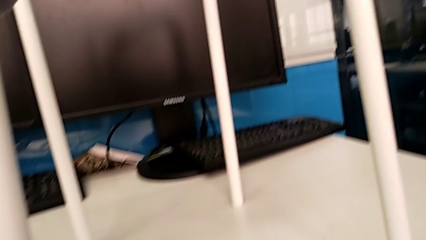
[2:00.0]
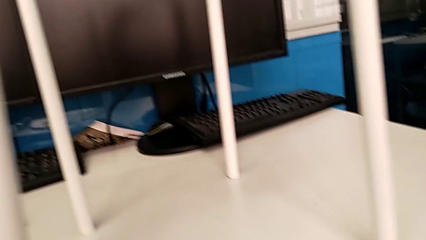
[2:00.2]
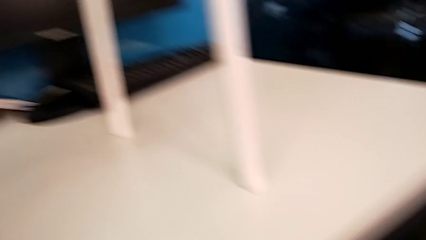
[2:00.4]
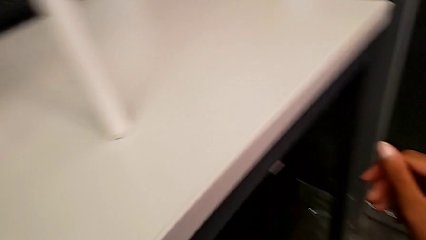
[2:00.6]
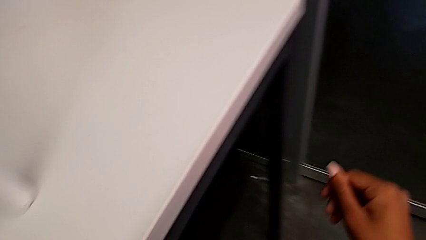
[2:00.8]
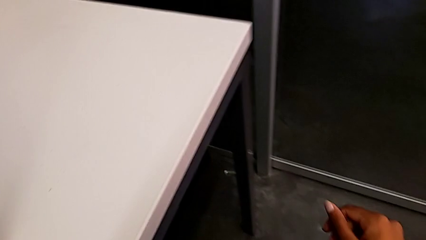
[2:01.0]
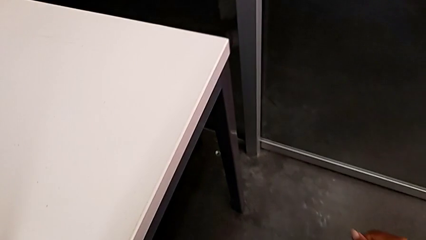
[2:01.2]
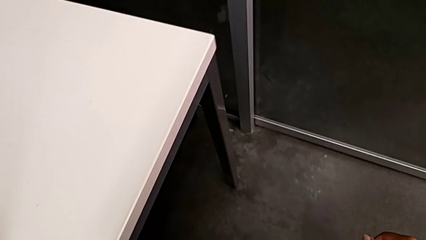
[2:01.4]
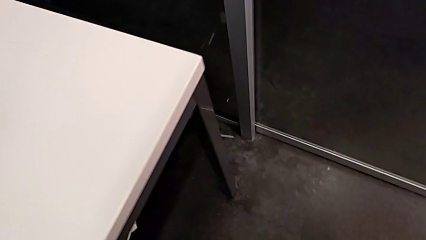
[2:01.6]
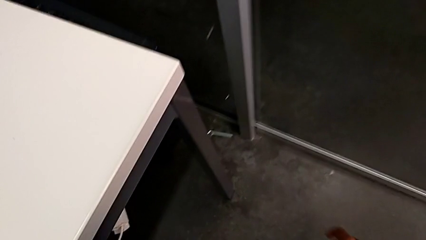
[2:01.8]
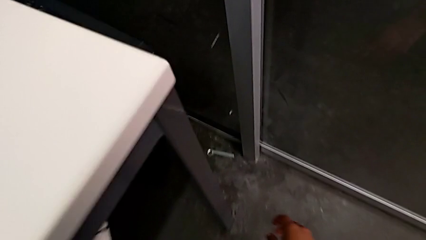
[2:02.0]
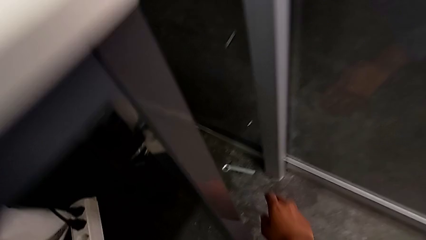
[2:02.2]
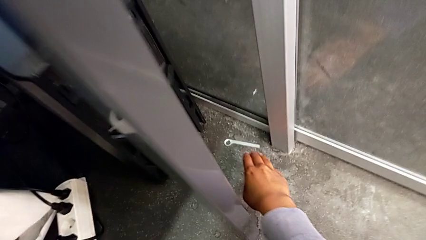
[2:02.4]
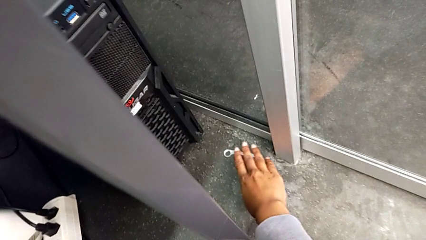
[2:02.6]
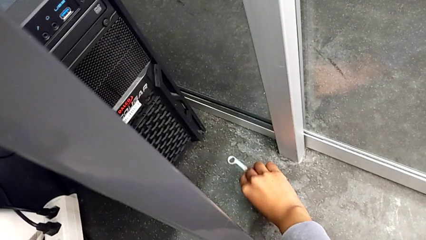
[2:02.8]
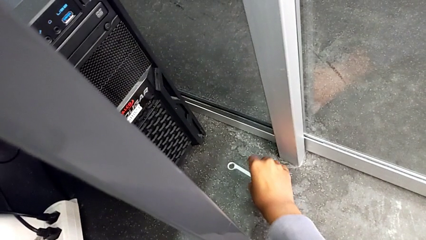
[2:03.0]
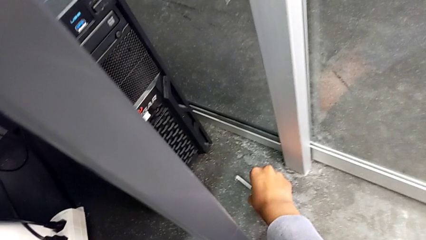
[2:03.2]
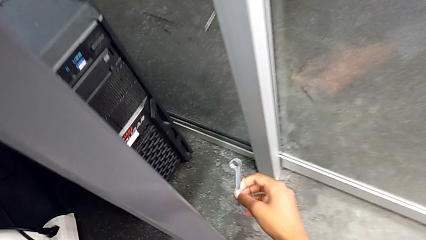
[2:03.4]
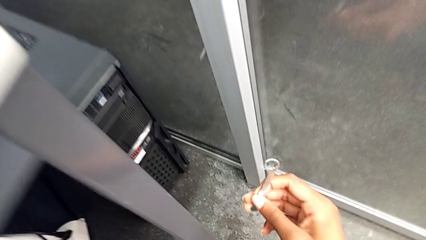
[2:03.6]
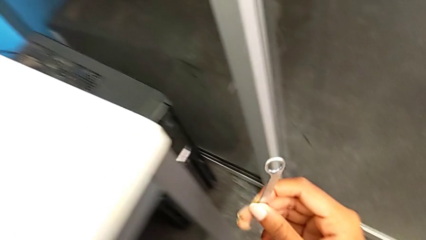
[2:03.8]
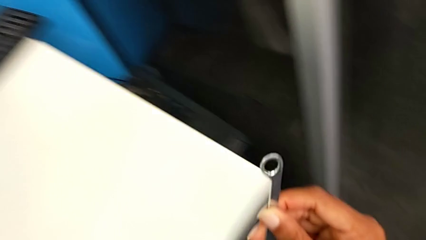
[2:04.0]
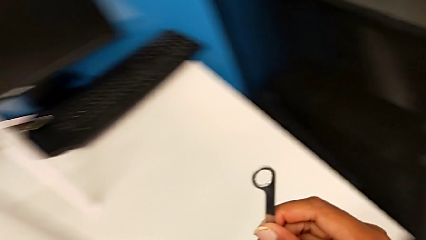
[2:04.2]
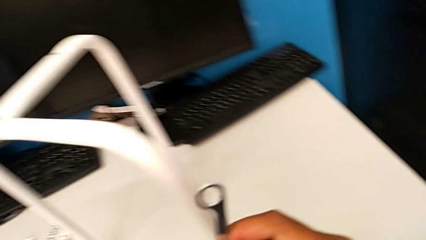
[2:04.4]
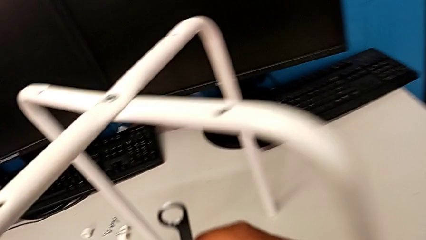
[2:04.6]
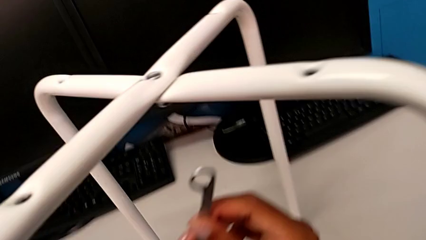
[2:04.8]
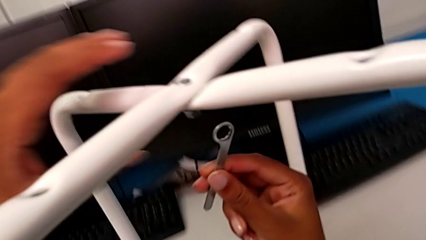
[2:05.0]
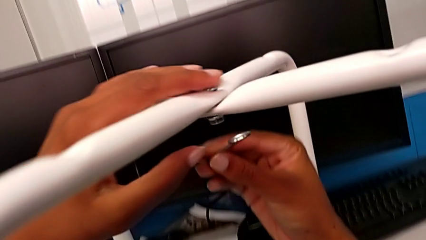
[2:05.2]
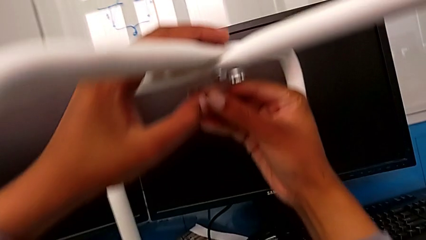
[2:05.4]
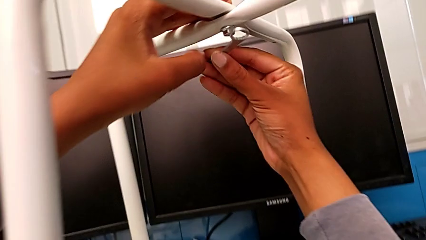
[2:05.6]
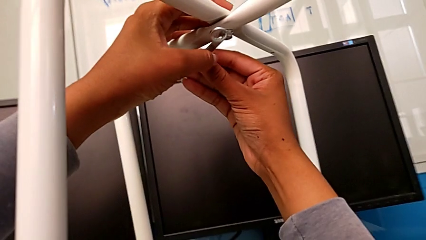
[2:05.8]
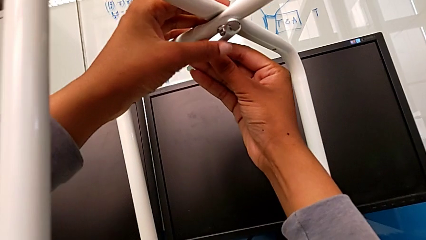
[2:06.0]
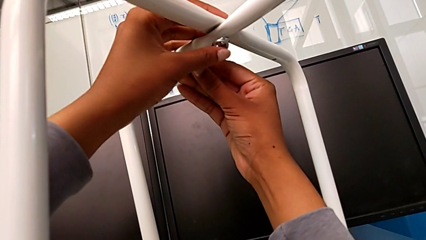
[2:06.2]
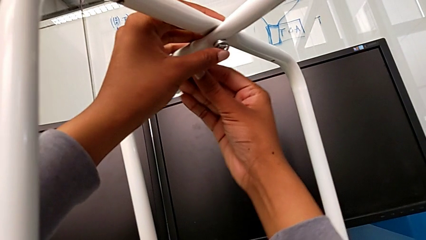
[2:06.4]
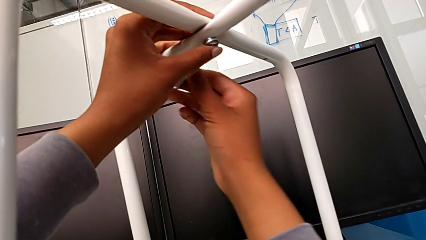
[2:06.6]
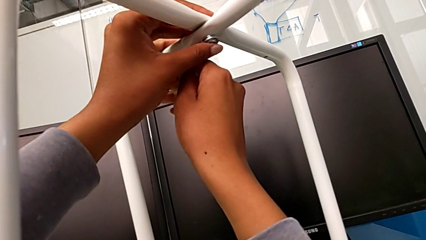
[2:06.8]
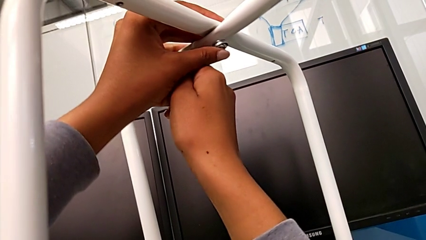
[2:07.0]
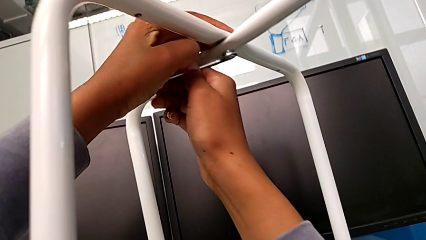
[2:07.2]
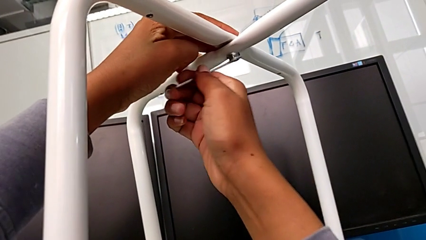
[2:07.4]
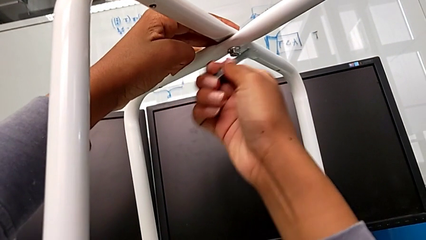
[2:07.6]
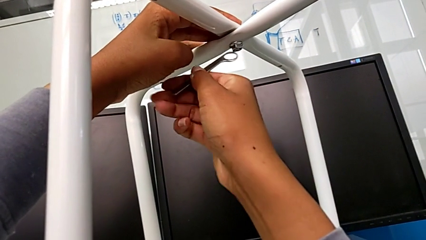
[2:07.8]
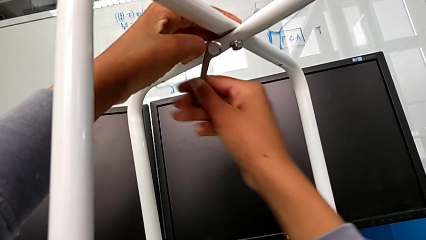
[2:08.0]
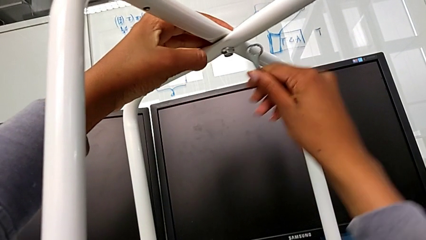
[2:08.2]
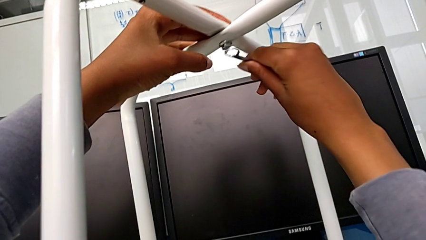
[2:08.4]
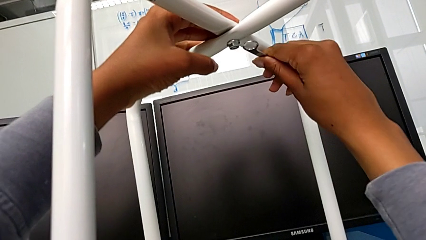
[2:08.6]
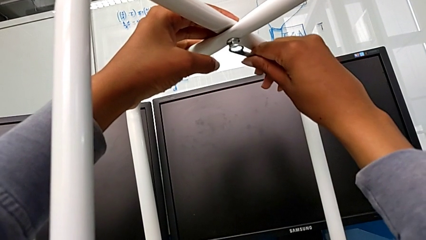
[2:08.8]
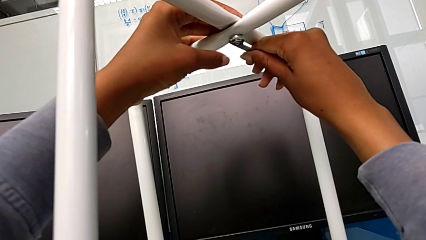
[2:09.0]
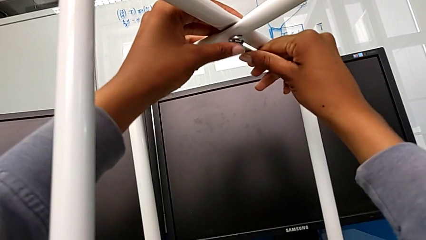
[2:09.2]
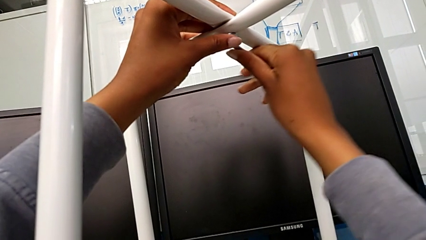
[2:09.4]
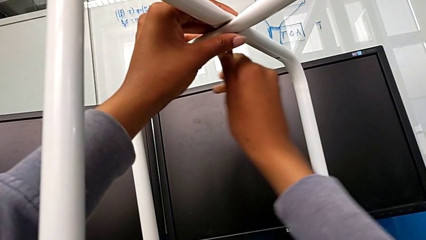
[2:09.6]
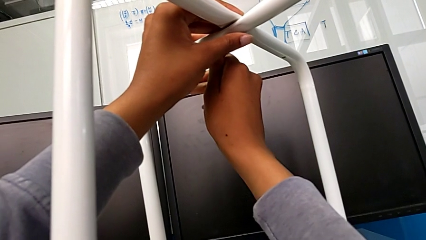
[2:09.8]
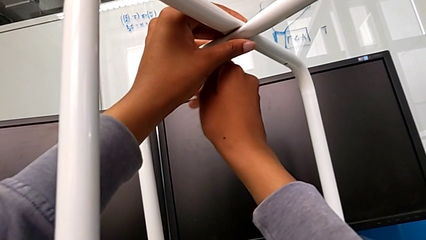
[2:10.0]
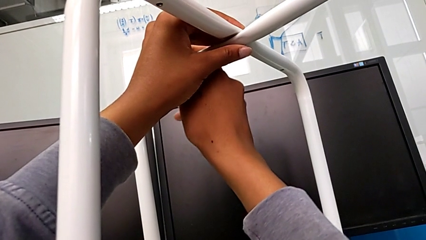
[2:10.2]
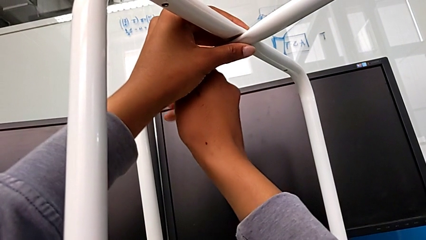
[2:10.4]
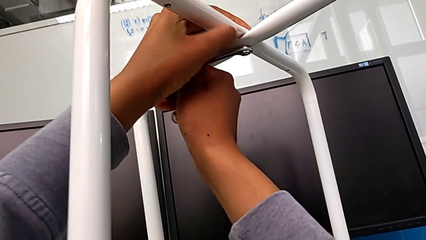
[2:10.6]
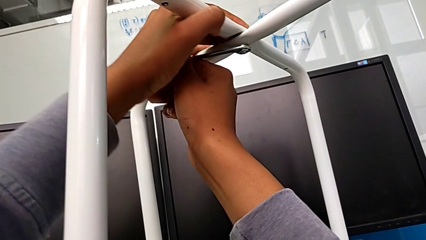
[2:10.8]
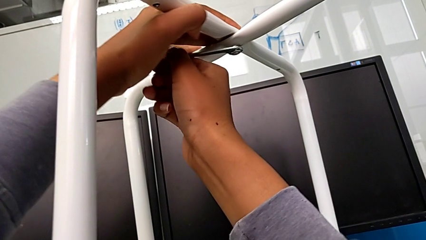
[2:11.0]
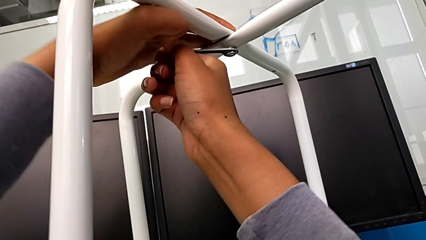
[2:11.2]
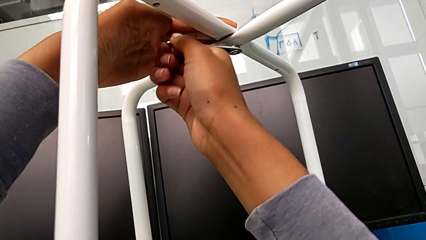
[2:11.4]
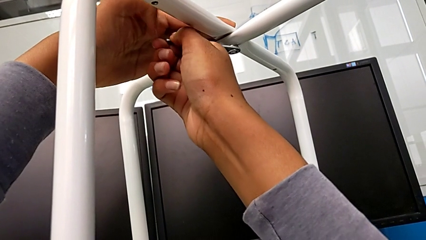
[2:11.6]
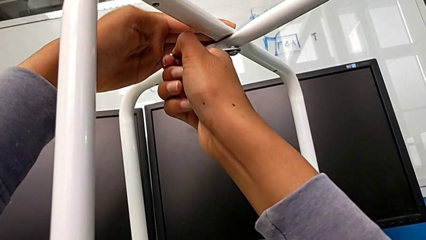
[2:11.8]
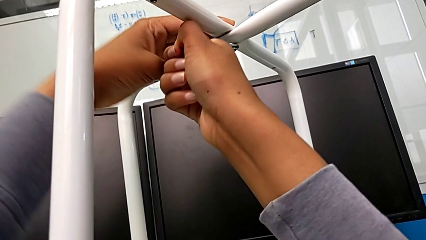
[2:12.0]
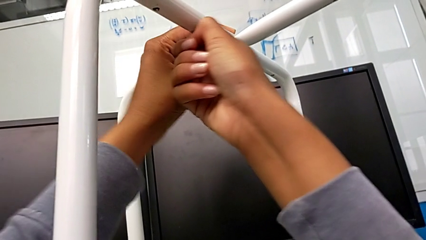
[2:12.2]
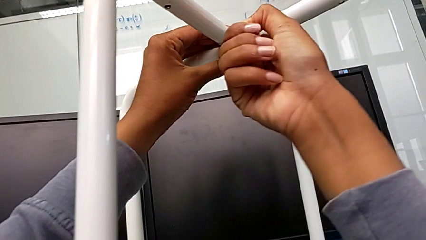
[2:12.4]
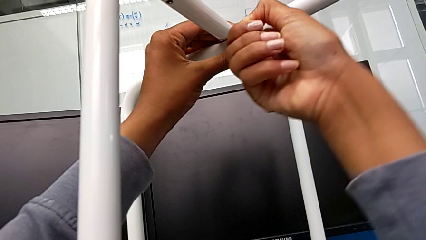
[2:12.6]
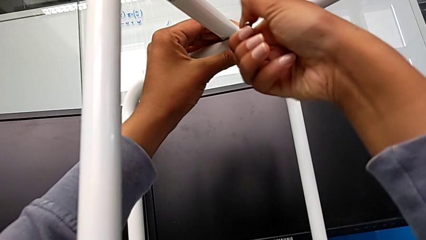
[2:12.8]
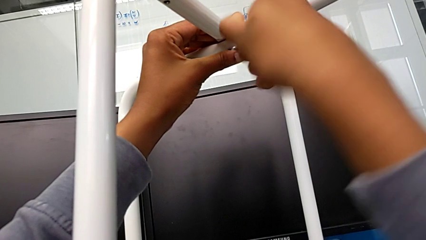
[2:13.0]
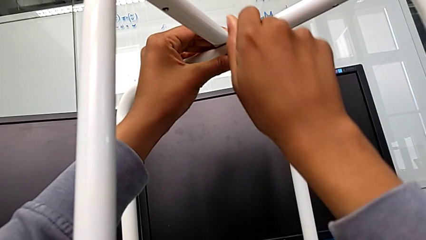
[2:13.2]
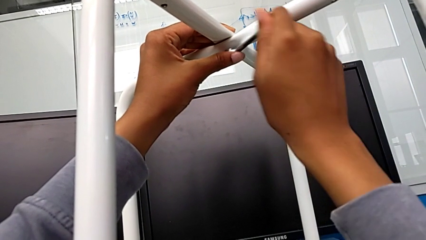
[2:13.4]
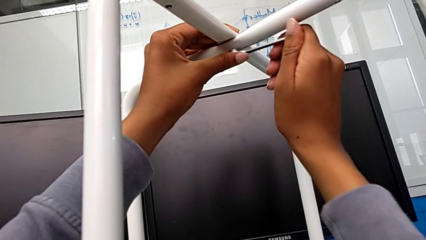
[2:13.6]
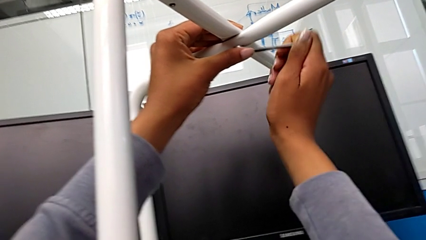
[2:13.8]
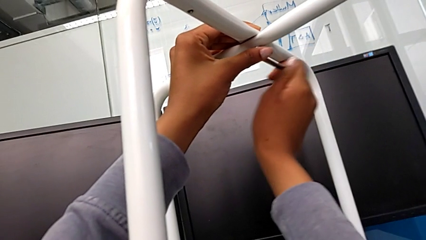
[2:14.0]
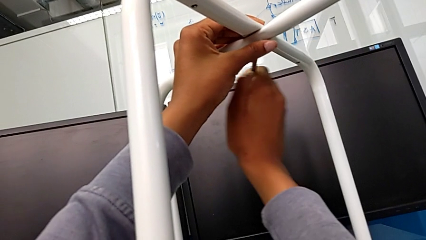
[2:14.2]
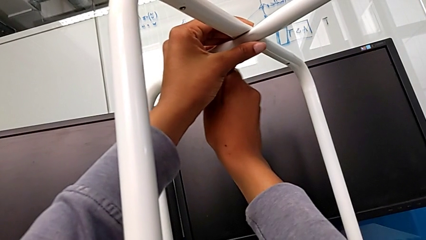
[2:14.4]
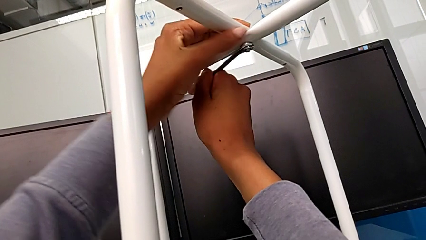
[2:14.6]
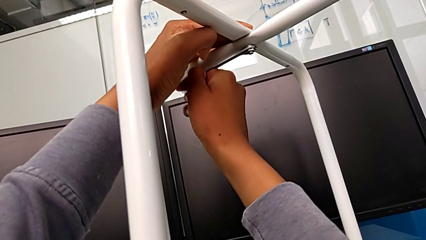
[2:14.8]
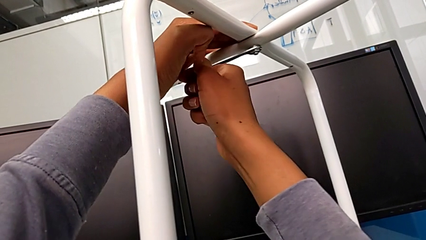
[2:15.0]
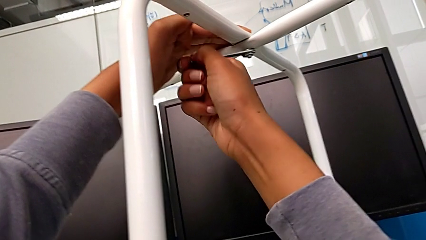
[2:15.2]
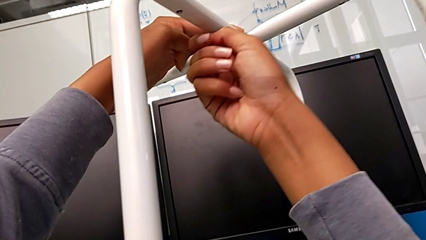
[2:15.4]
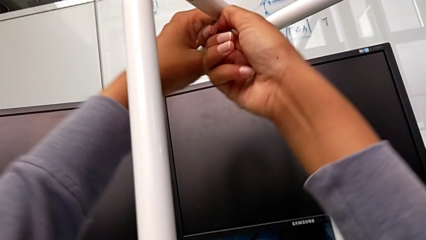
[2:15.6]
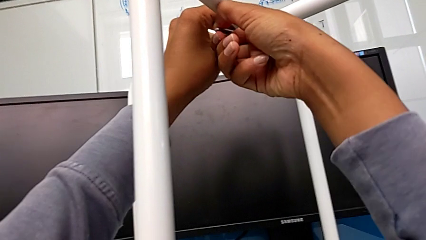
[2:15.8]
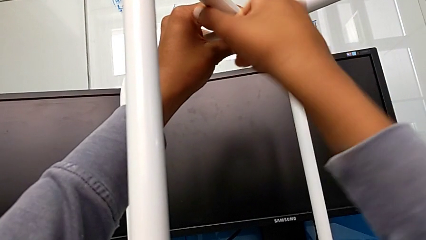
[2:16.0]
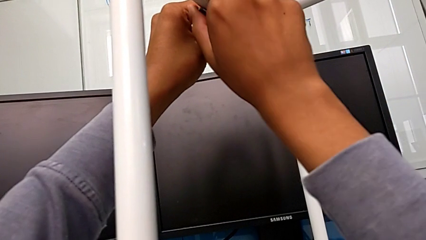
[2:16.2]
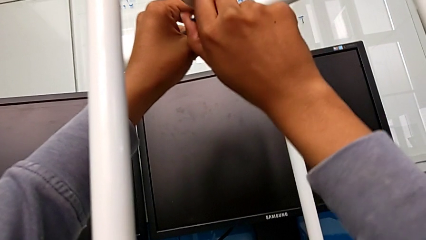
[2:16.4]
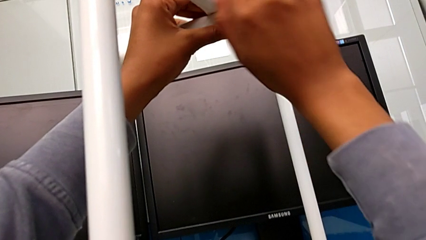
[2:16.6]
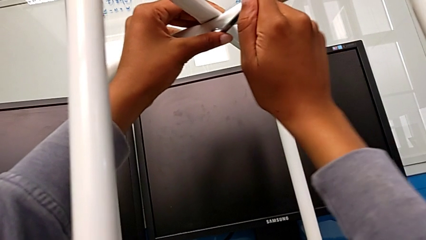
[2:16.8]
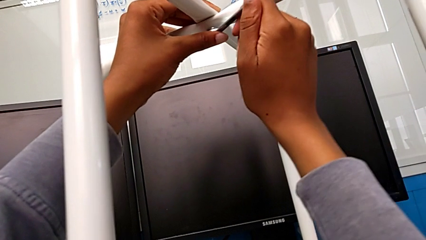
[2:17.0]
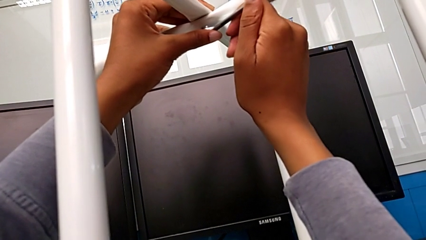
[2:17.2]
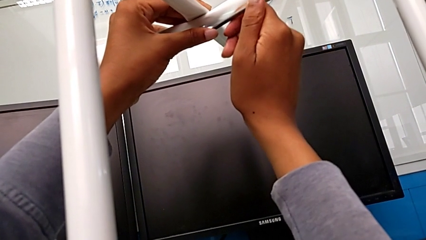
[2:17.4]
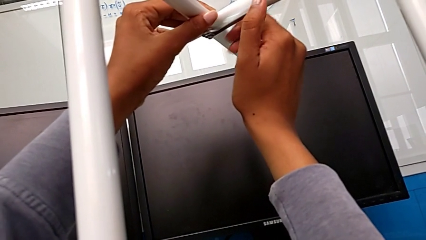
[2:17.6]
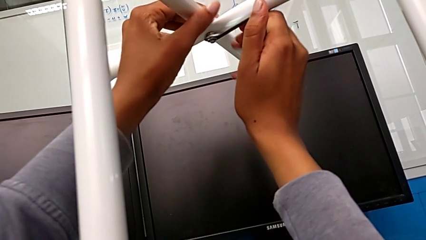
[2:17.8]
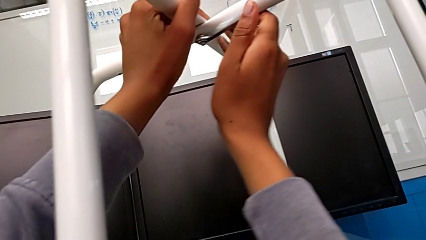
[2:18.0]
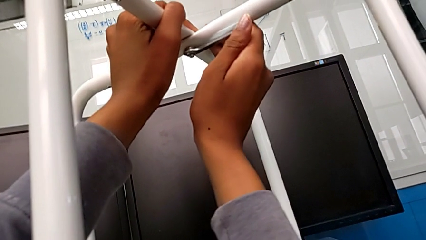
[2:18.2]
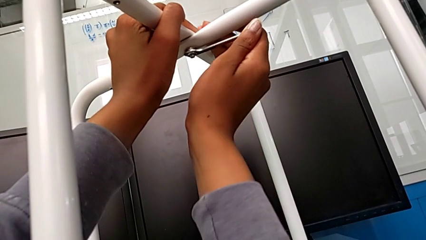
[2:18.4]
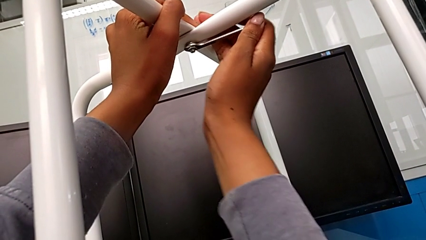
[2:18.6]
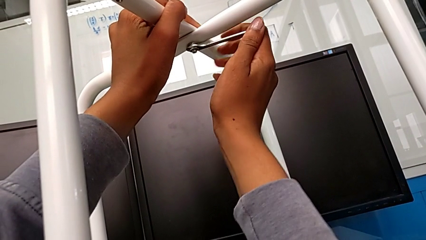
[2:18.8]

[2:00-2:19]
The camera wearer is screwing the middle hex nut onto the legs. They grab the hexagonal wrench, lift it, insert it and begin to screw the hex nut.
